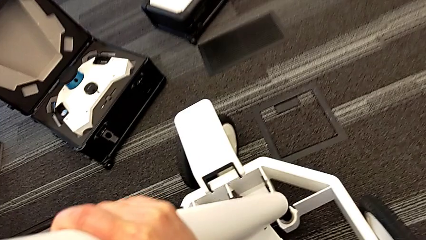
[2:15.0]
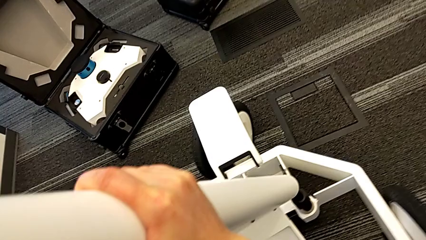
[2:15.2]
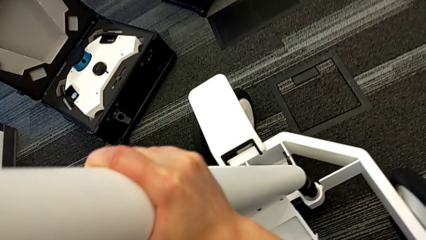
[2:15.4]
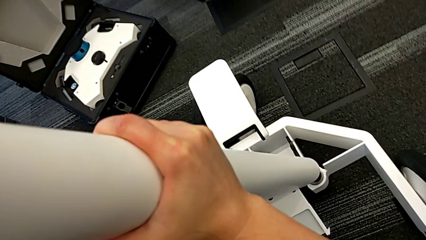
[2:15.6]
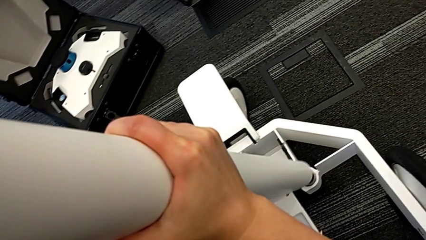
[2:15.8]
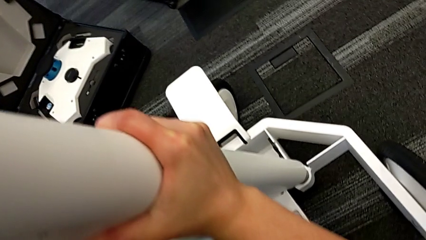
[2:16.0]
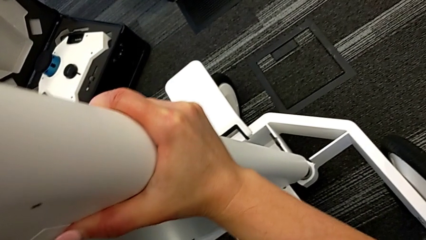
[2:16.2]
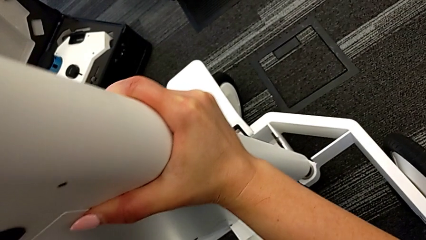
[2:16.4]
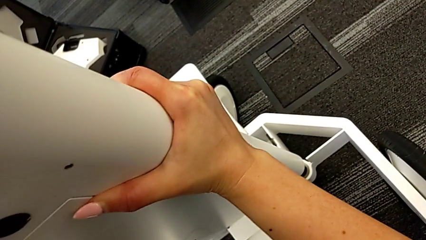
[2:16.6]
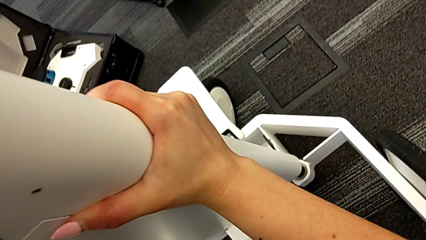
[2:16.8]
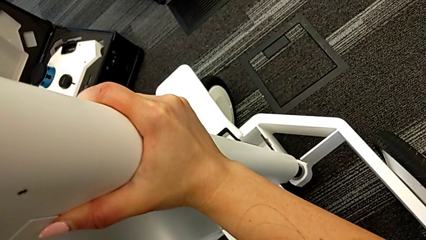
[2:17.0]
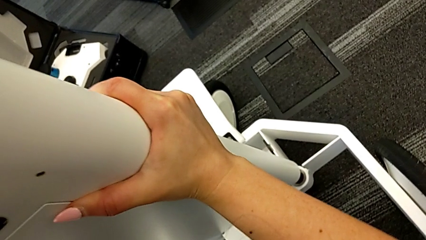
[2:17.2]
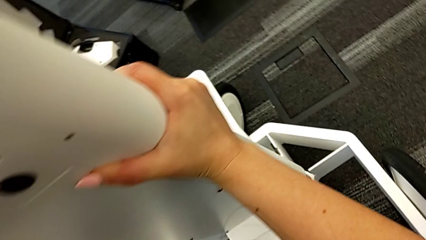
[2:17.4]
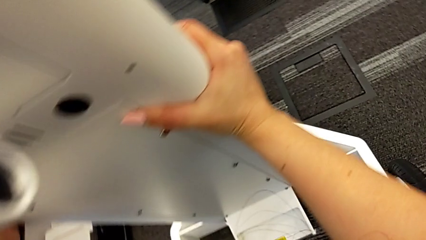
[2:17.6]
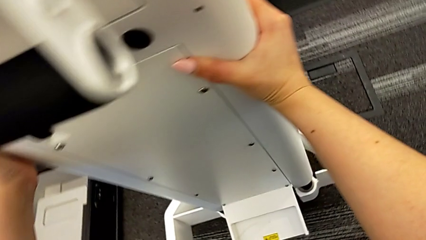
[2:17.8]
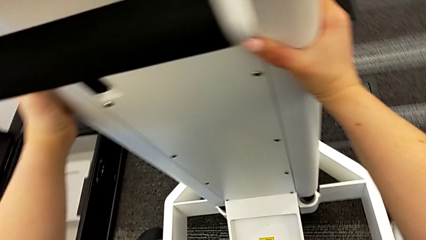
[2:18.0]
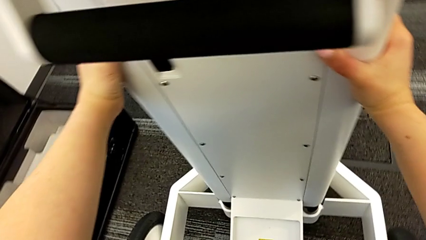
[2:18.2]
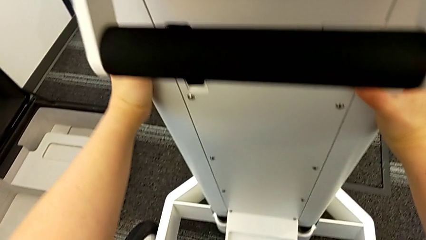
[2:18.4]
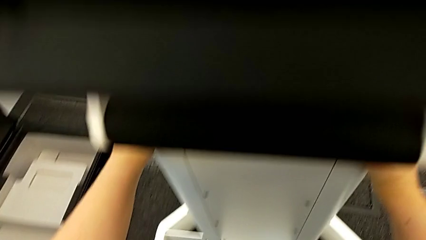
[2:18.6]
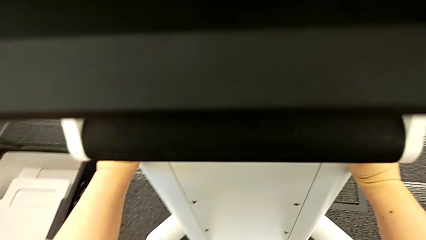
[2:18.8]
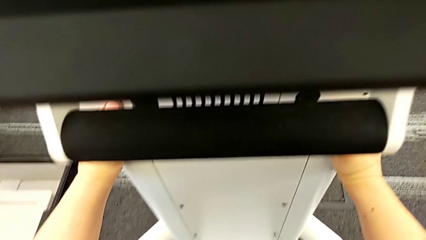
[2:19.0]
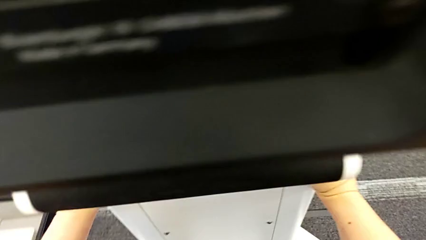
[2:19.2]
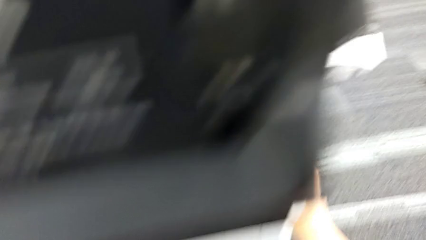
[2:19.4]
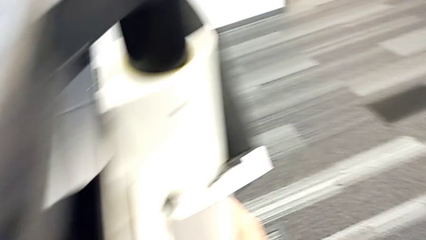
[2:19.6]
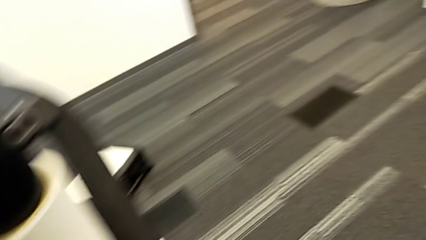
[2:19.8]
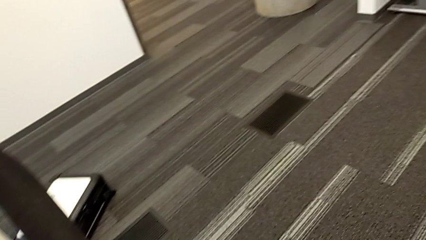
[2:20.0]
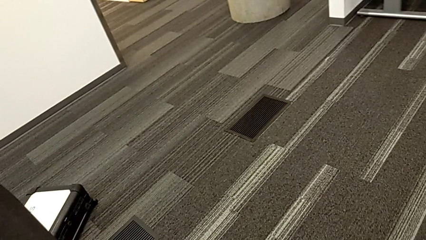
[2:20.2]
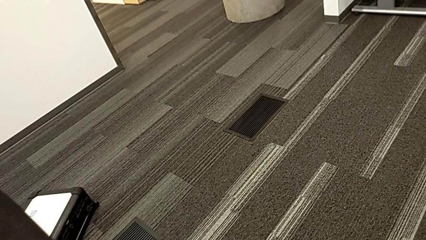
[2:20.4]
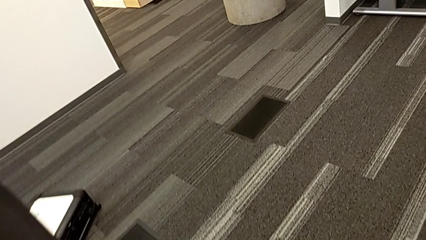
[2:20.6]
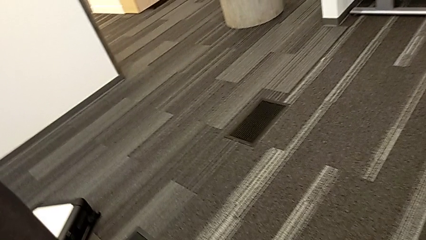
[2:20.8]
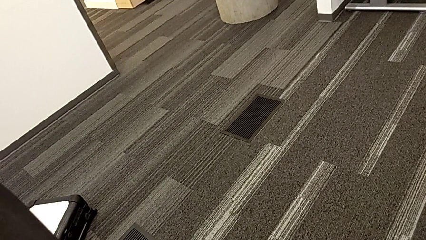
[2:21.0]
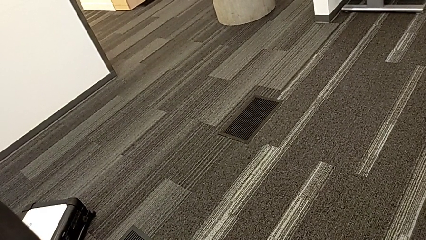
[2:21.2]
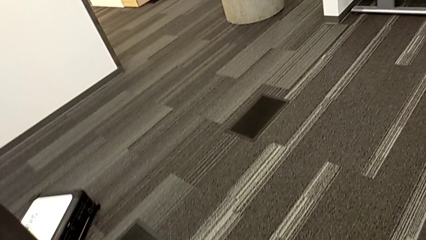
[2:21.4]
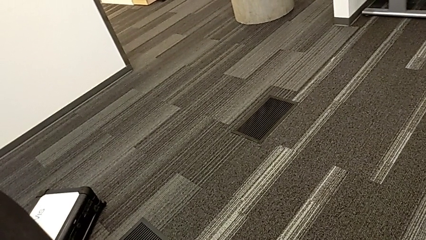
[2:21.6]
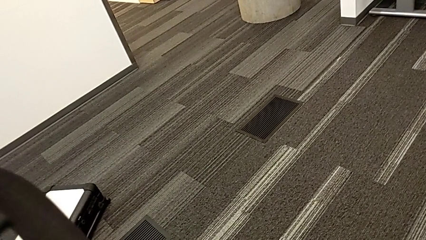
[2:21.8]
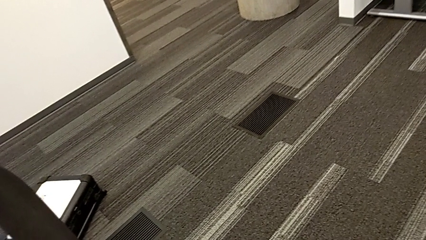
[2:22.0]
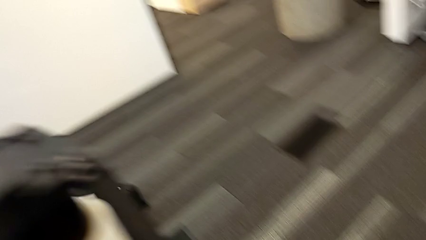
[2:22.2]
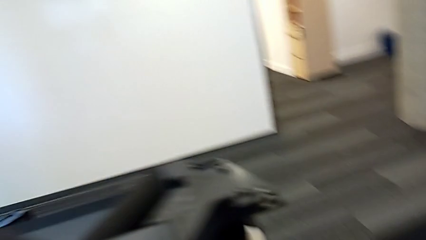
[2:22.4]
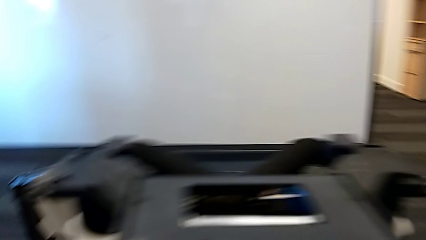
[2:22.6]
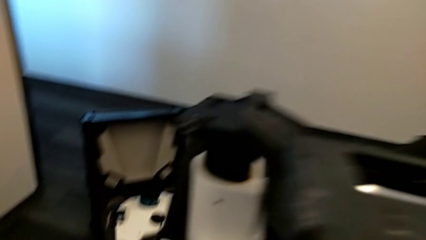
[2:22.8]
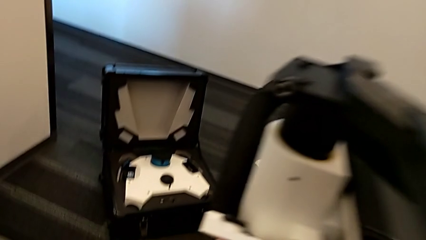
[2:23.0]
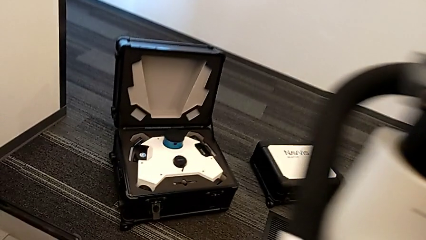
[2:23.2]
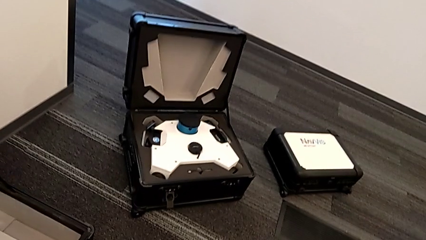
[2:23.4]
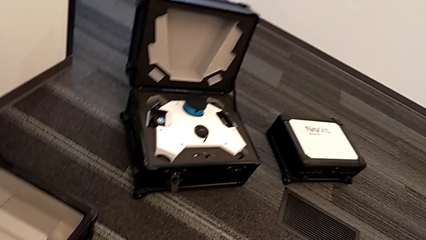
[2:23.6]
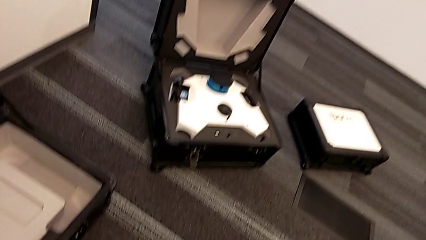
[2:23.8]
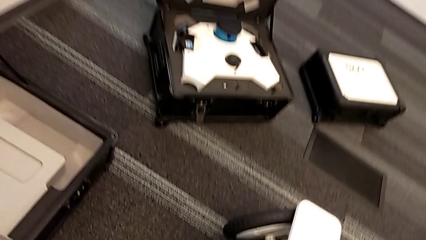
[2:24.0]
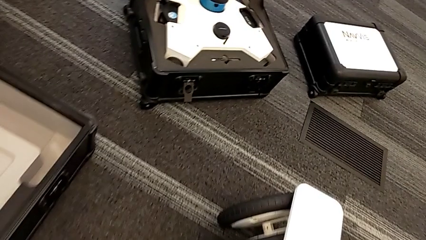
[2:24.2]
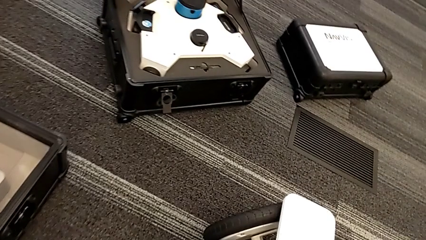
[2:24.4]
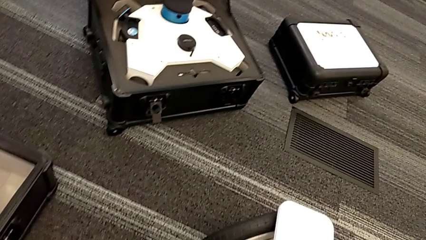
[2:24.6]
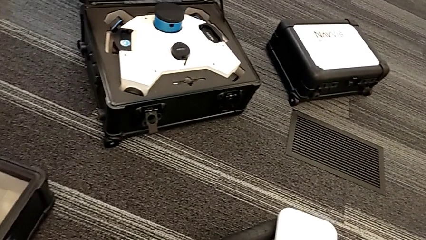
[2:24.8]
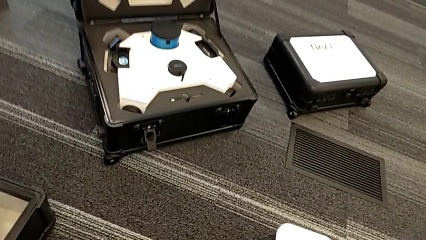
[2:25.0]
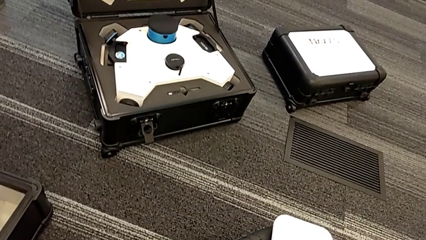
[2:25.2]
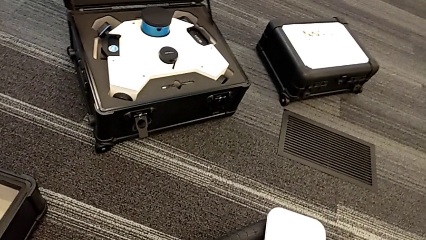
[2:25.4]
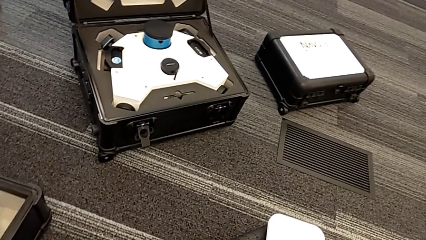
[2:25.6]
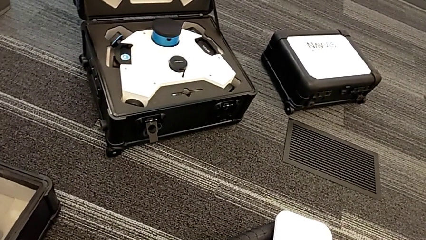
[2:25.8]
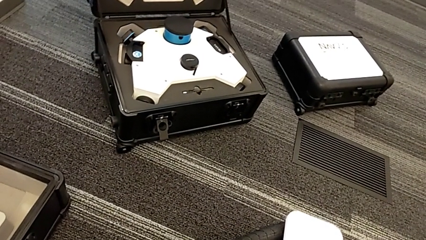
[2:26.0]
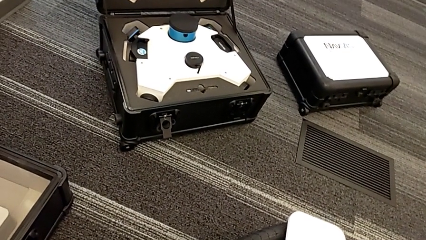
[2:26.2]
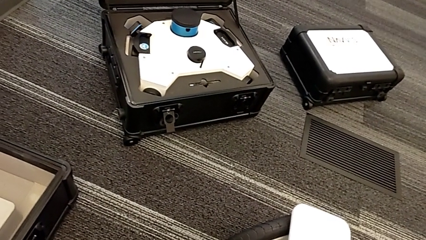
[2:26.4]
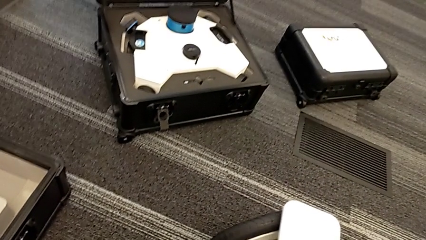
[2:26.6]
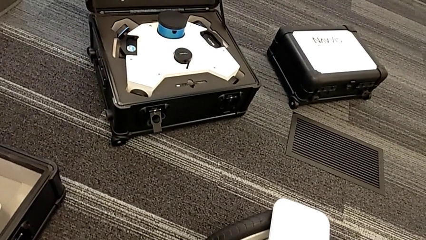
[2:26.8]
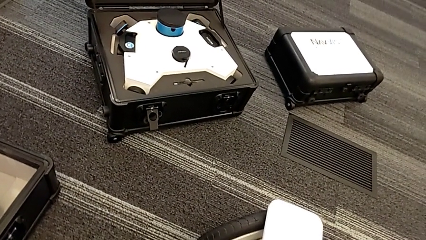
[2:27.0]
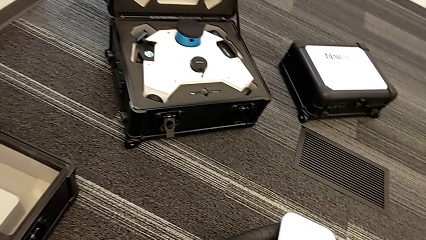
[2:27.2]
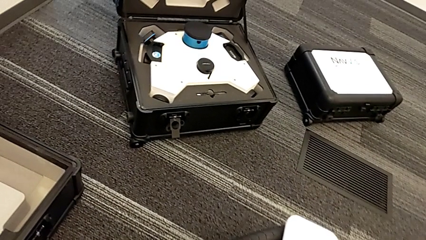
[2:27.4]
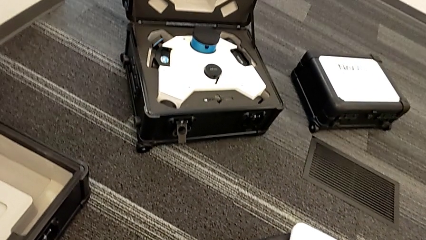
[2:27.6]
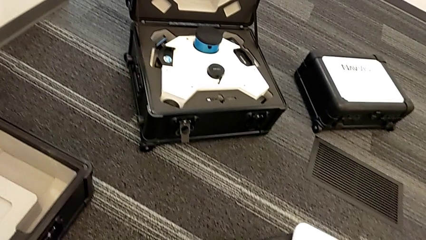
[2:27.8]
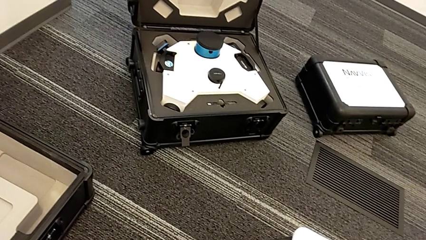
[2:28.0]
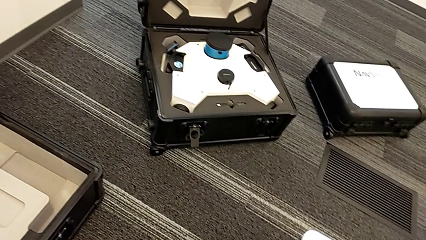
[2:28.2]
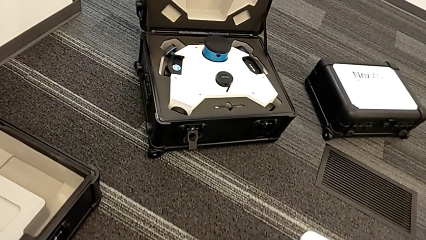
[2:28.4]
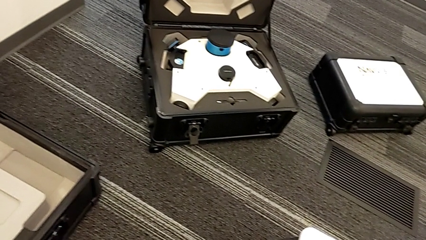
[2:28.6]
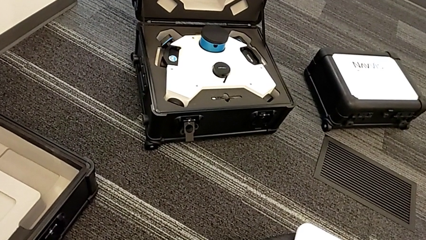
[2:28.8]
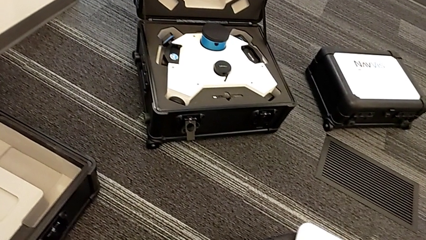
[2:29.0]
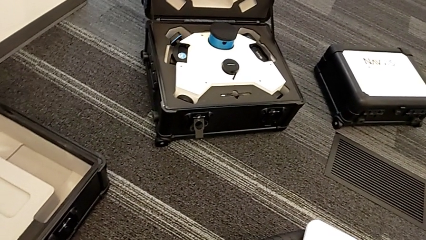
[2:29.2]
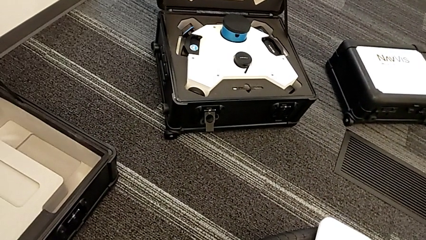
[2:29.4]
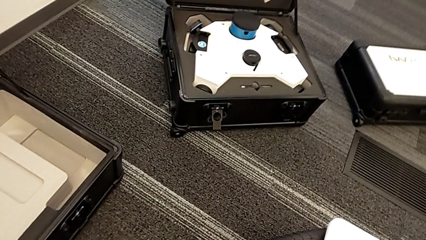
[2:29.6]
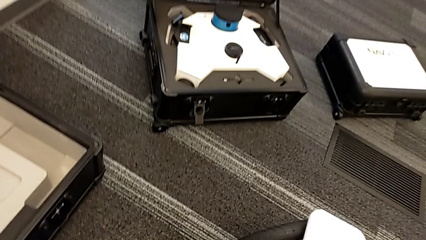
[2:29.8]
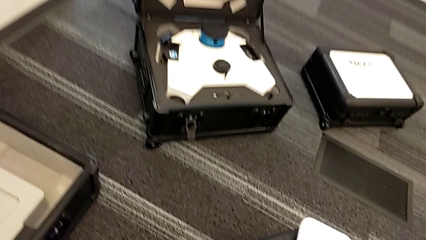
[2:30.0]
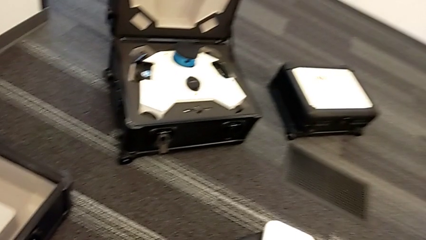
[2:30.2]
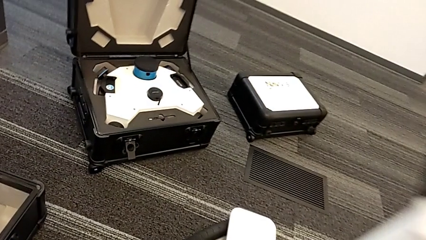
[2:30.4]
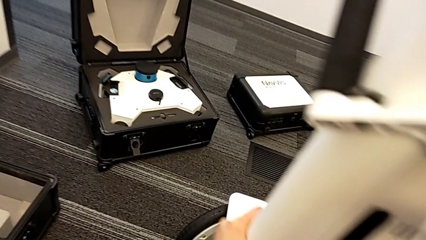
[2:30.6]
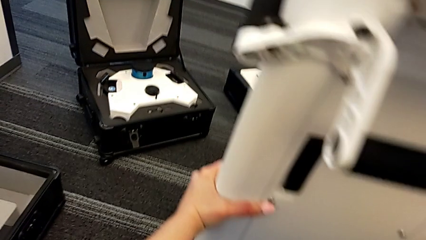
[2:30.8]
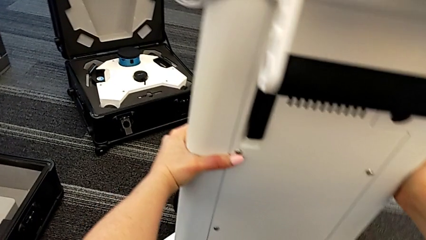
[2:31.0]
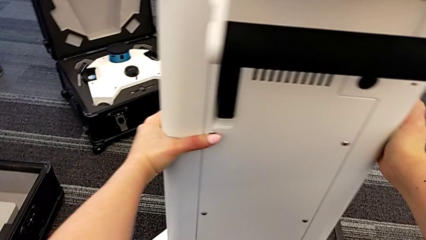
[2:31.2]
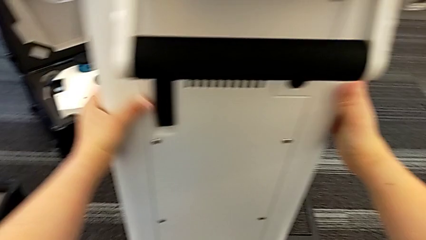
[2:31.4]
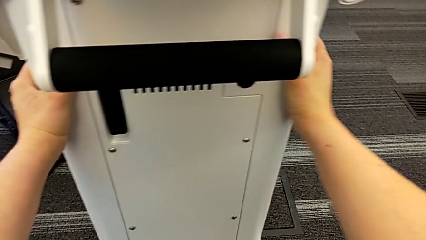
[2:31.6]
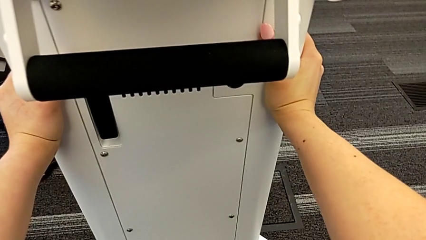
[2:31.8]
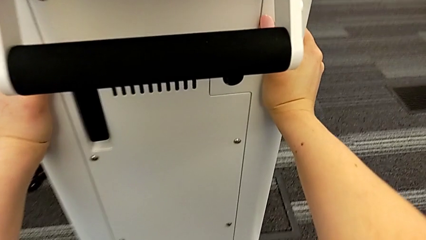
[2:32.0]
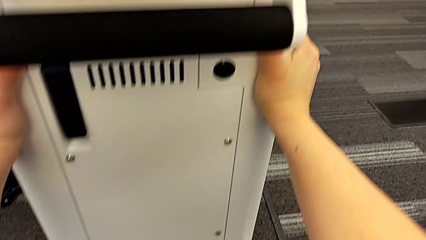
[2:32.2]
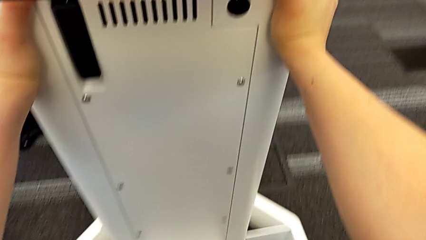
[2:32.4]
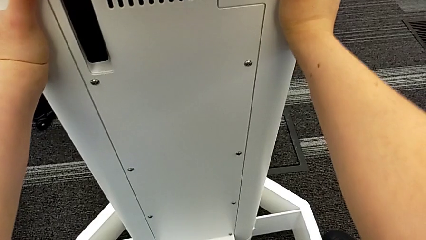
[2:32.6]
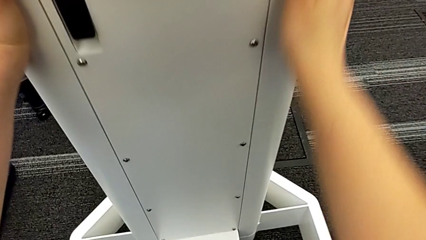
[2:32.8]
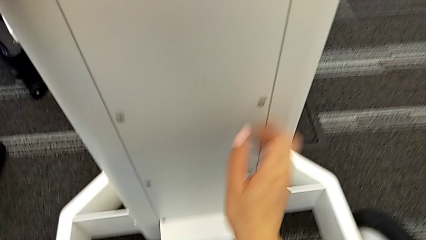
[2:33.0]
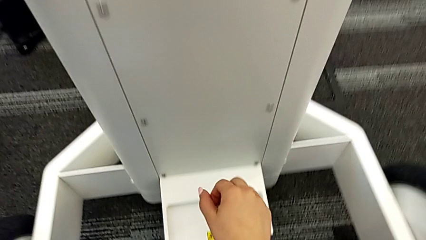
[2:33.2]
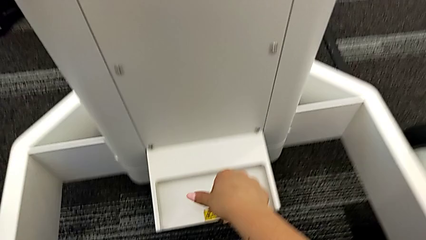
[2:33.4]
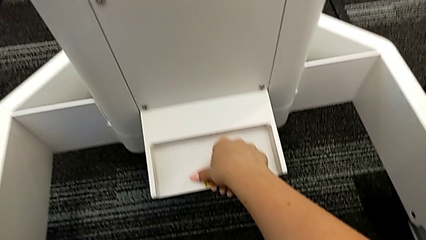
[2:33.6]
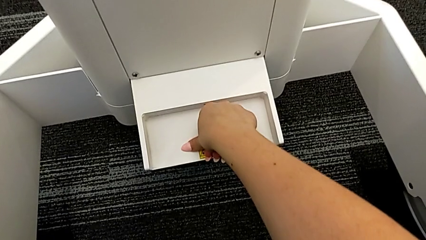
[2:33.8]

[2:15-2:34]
The camera wearer is assembling the arm for the user to hold. They place the base, align the M6 body and assemble it.
